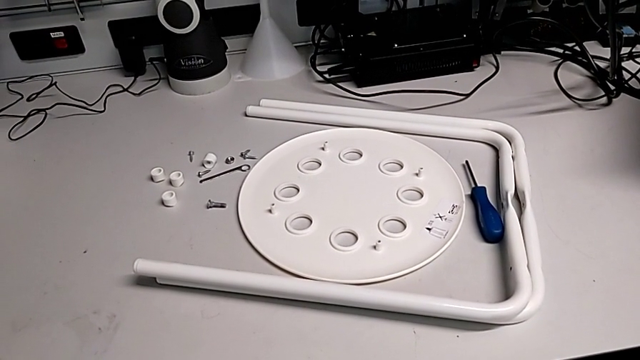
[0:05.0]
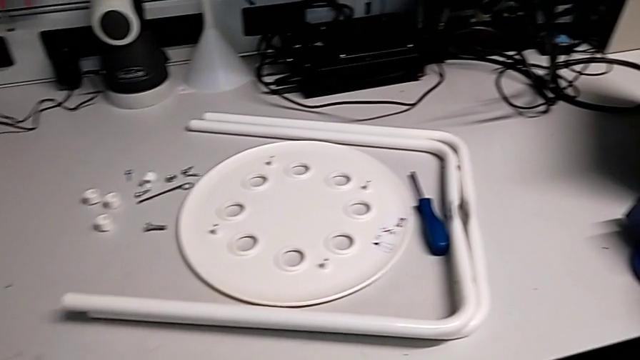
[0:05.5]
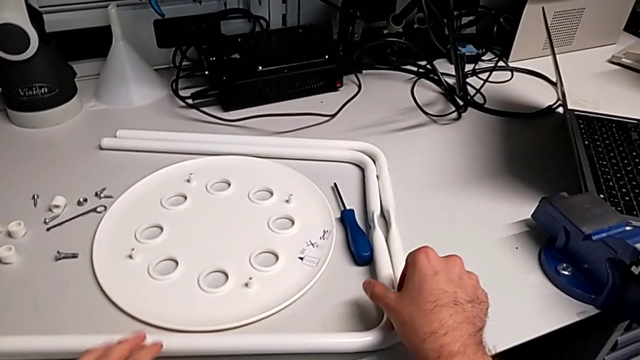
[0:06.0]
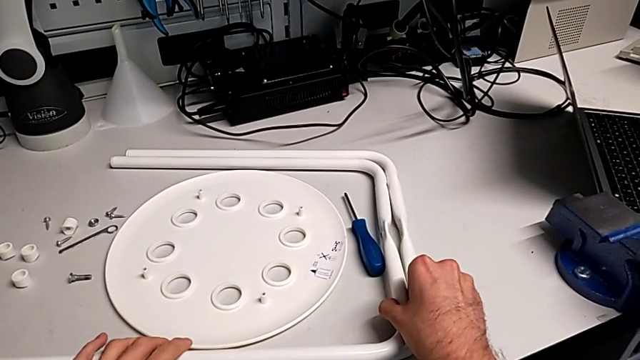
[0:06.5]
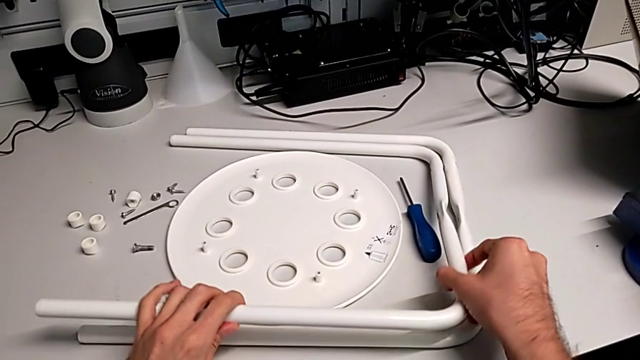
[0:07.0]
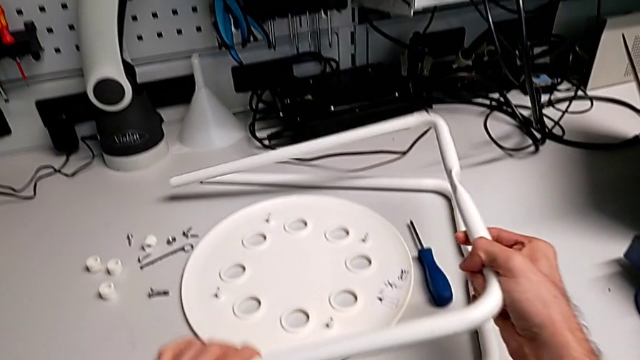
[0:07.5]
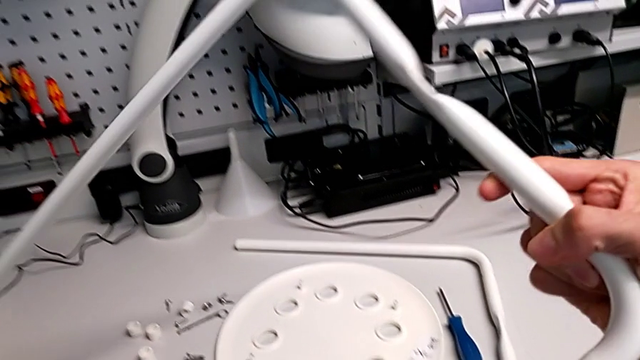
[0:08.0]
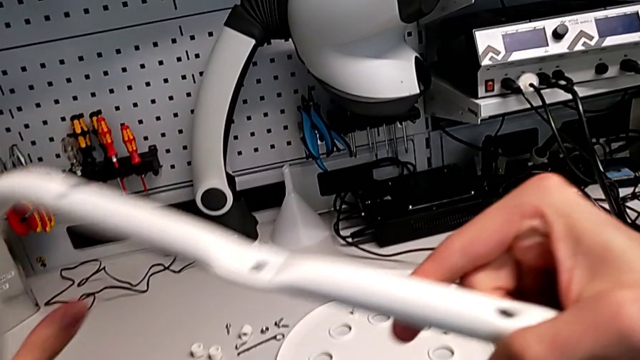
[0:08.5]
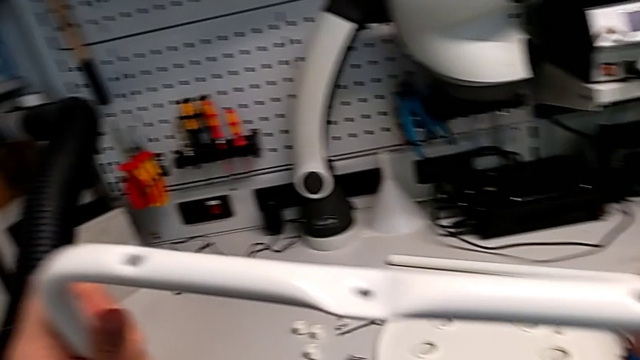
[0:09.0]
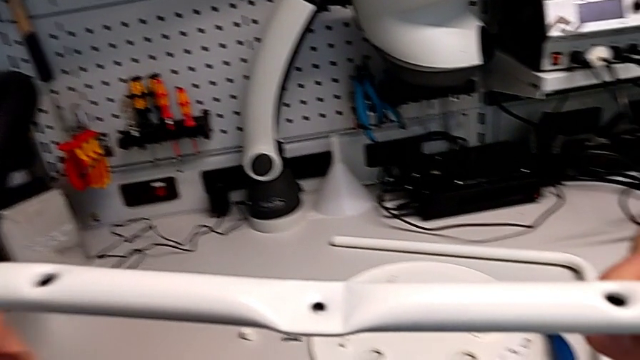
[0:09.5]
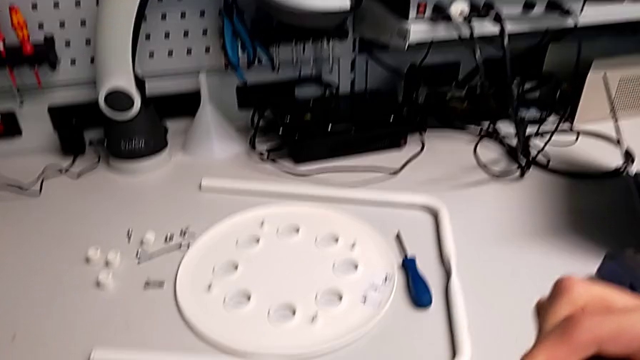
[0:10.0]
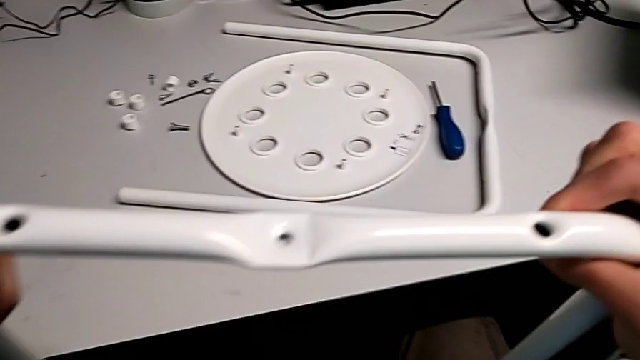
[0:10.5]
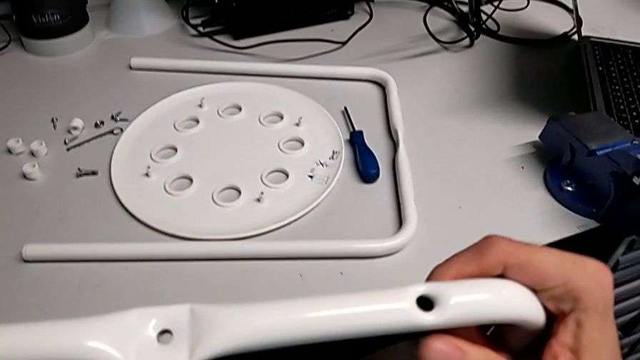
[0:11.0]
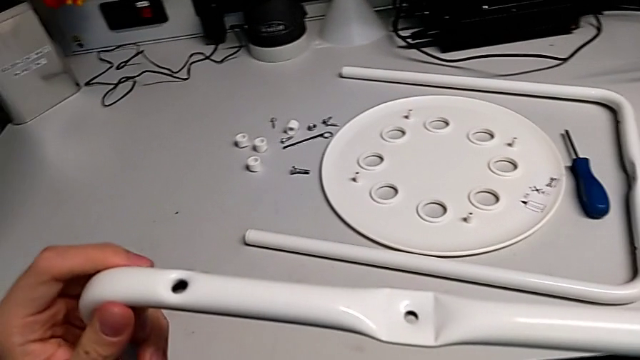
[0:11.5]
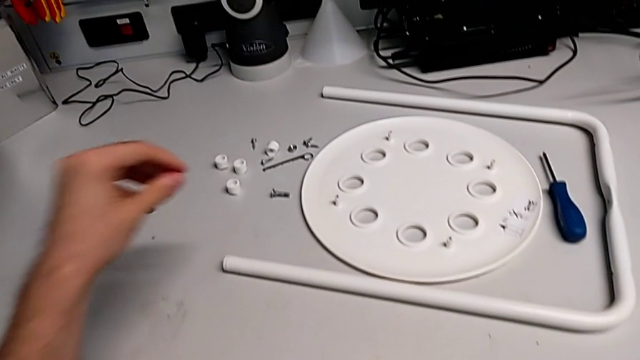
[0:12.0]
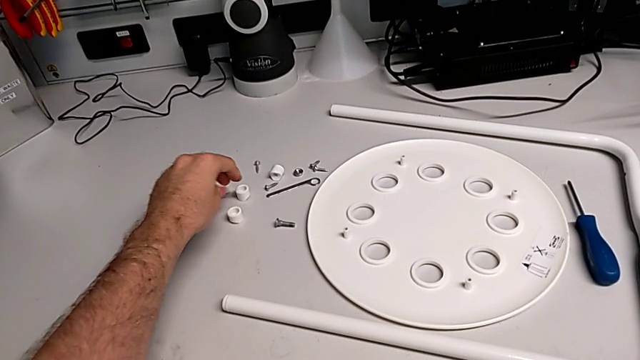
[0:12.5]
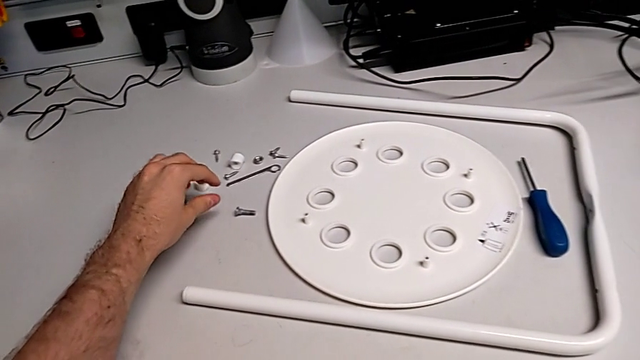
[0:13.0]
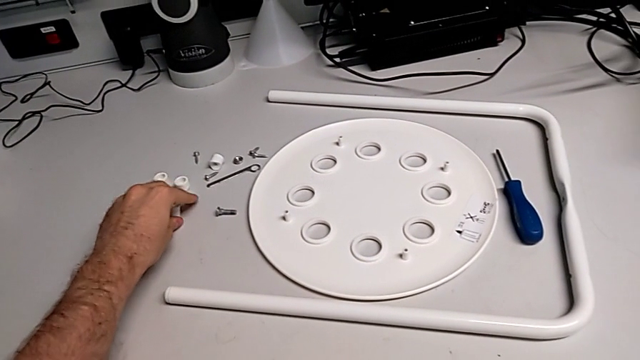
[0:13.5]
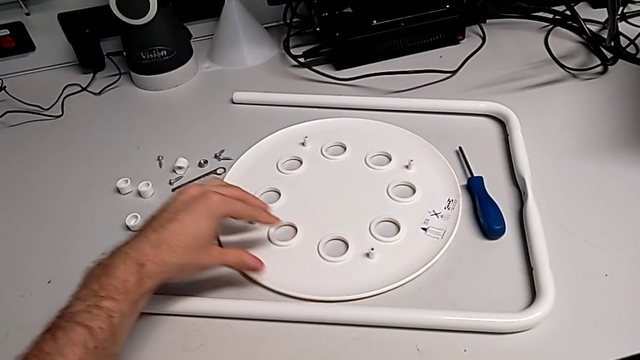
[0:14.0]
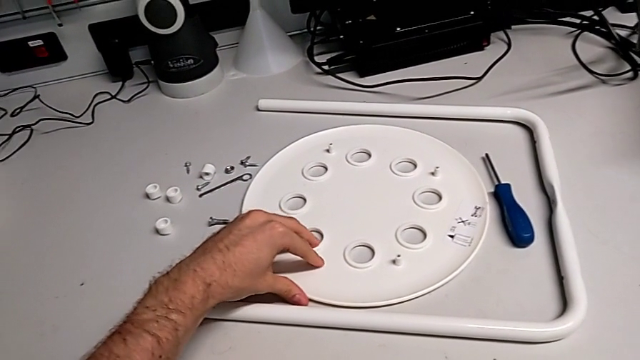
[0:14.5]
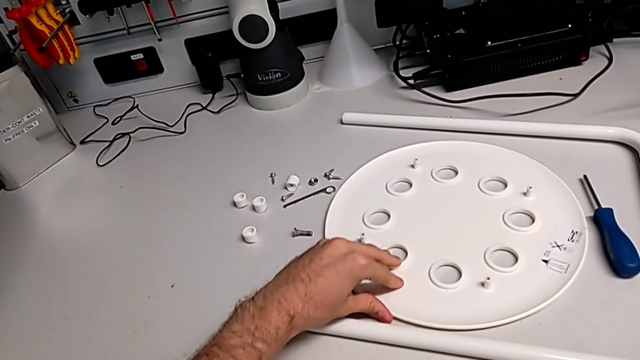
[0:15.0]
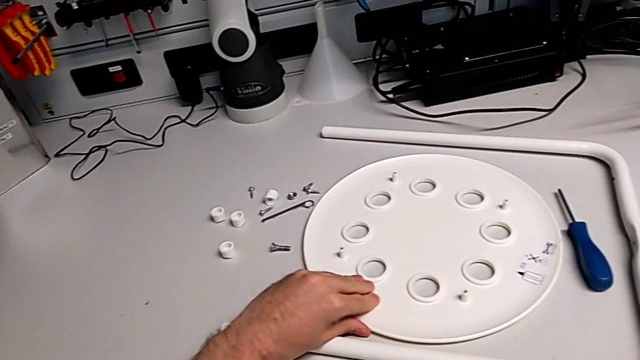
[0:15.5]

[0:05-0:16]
The camera wearer is assembling the legs together. They grab the leg, lift the first leg, hold it, wrongly approach the screw and grab the seat.

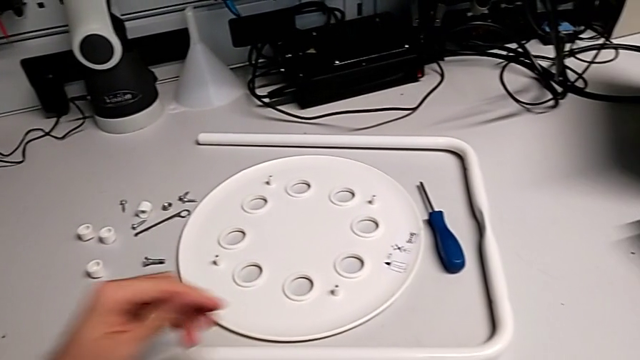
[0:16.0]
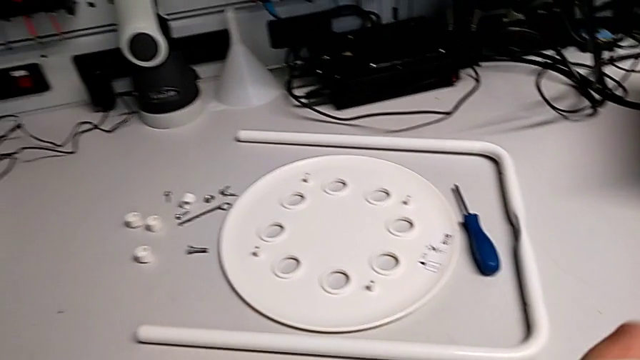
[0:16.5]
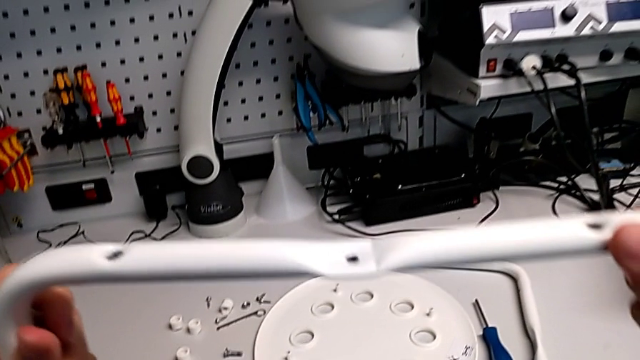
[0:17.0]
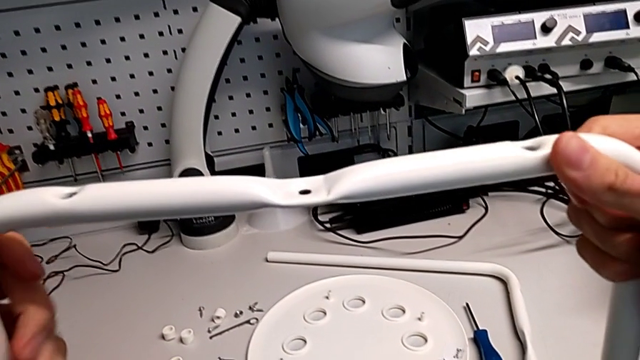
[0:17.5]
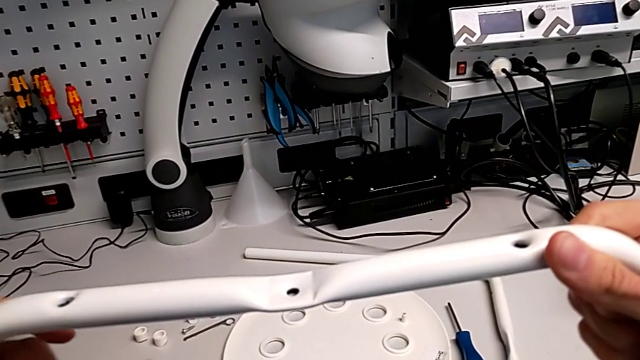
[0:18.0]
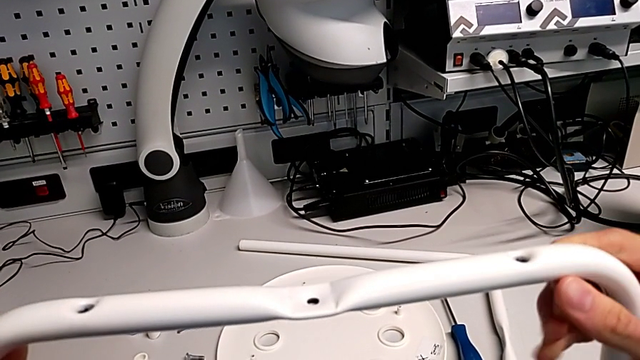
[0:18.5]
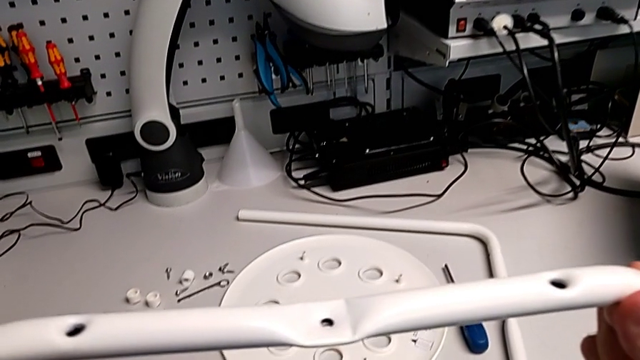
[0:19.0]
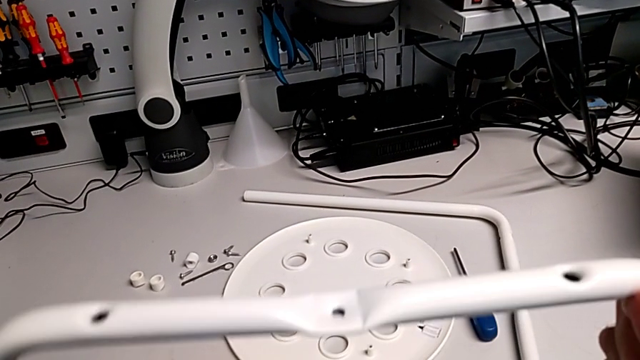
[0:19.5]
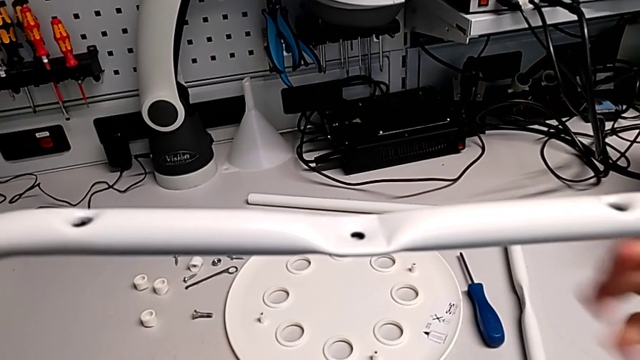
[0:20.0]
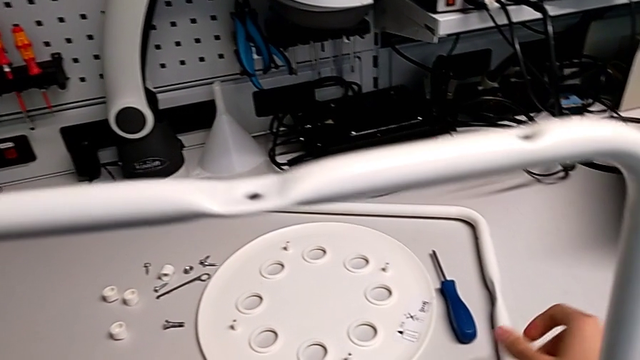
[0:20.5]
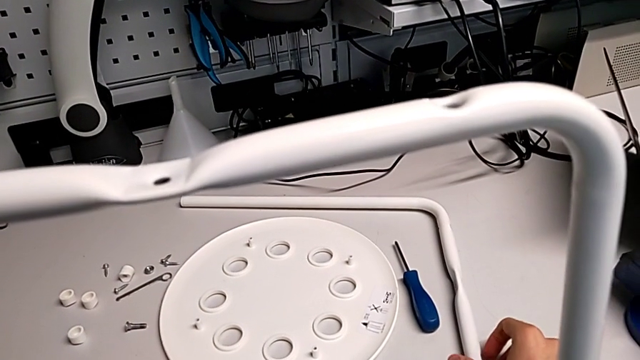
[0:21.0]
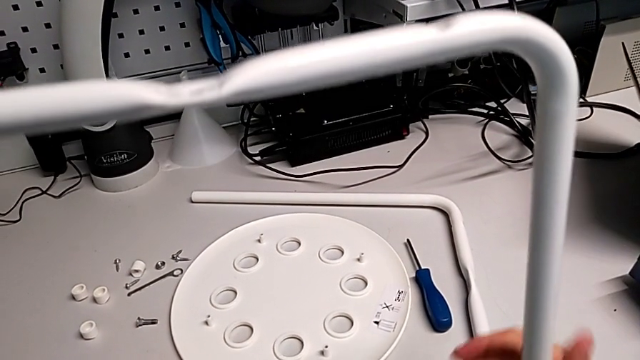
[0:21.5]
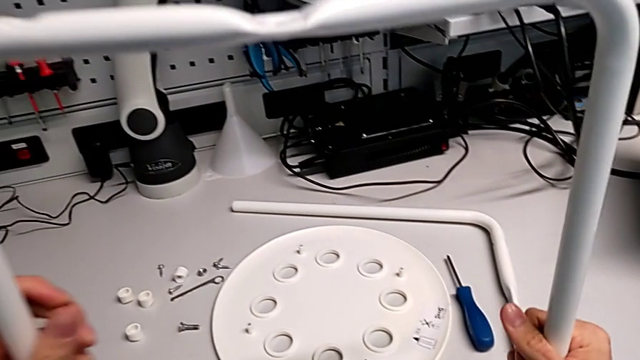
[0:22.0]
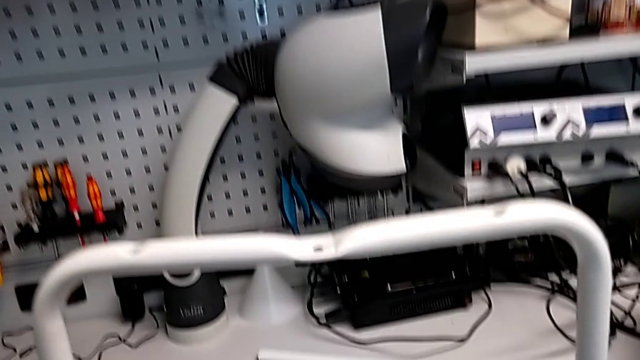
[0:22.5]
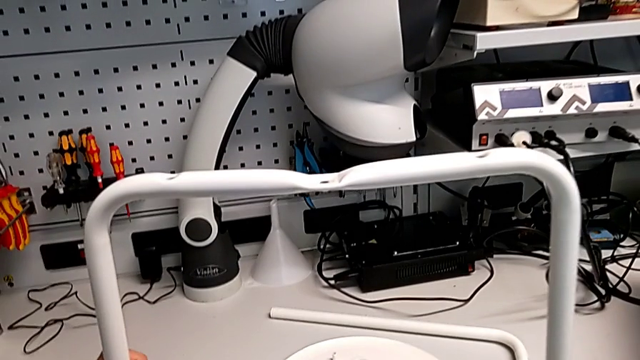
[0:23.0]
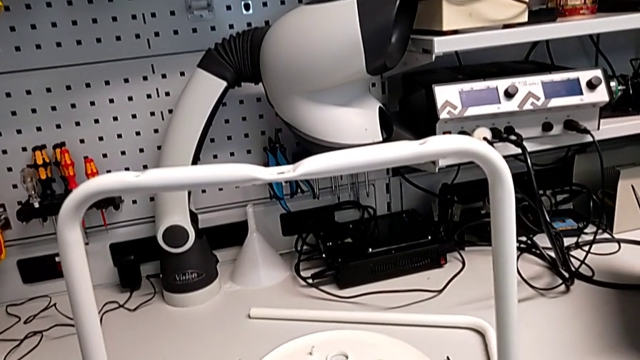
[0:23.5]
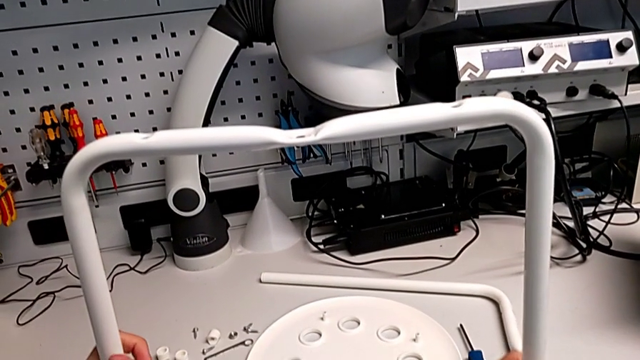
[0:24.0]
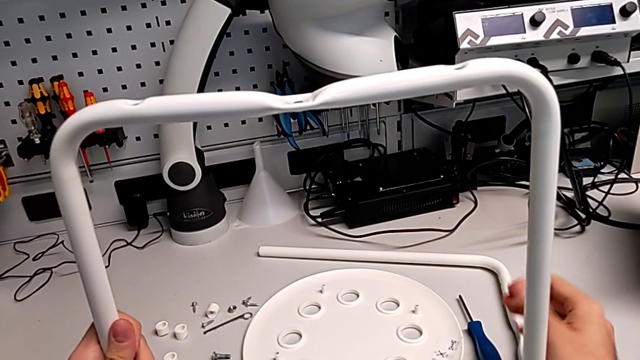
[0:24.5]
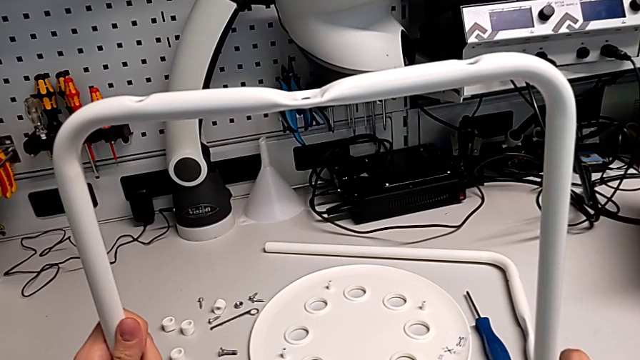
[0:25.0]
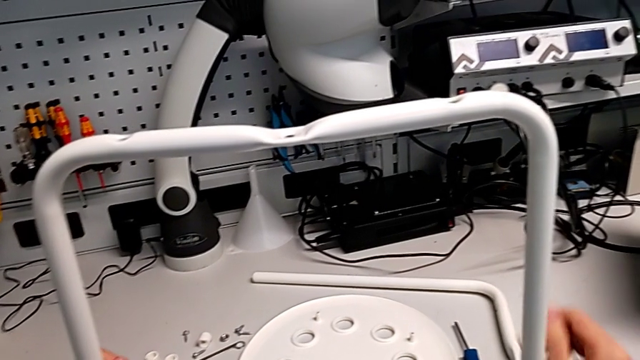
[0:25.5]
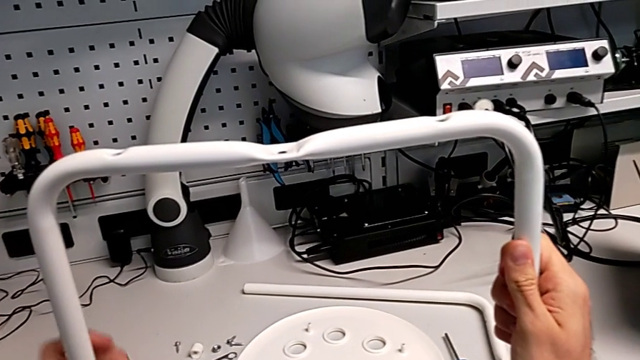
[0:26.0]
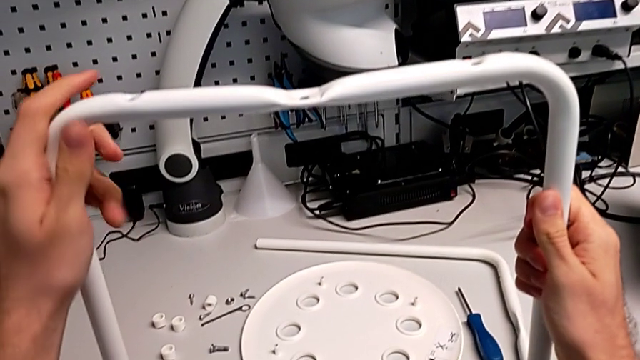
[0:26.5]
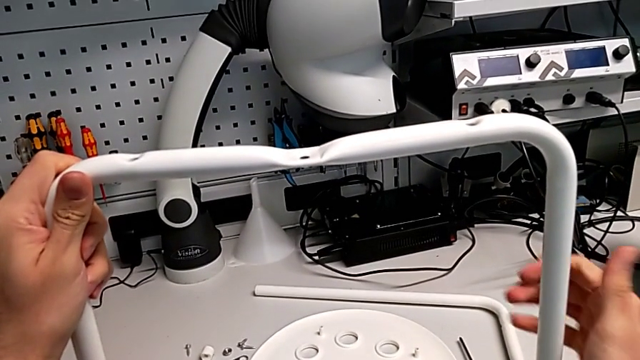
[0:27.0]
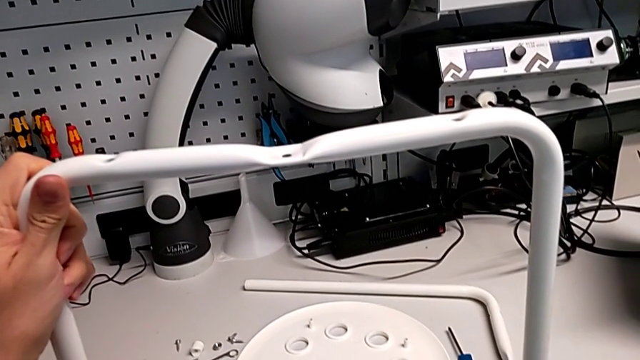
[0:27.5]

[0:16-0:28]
The camera wearer is assembling the legs together. They lift the leg, hold it and grab the second leg.
